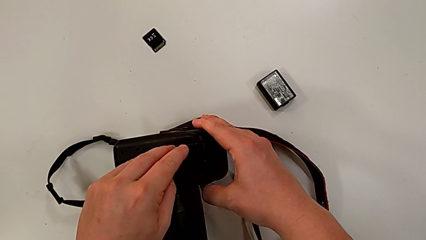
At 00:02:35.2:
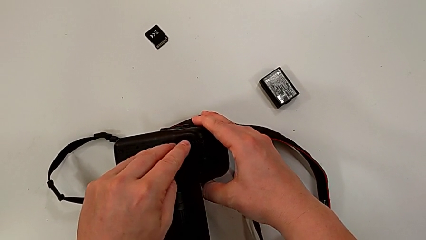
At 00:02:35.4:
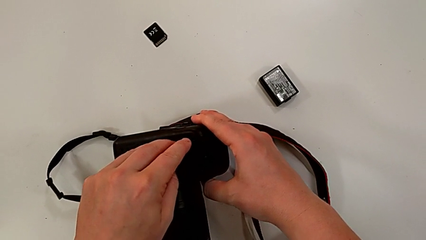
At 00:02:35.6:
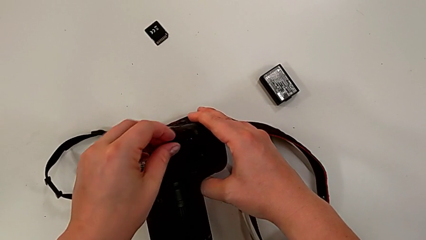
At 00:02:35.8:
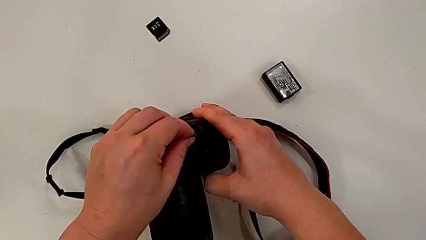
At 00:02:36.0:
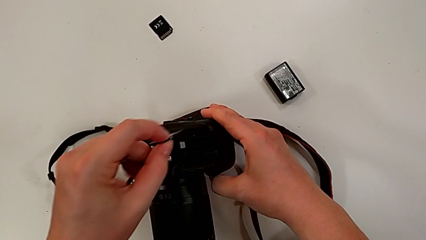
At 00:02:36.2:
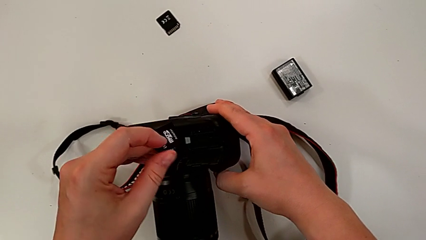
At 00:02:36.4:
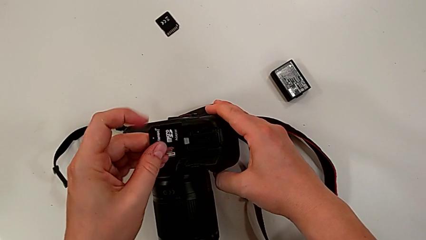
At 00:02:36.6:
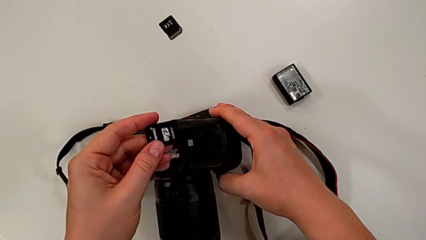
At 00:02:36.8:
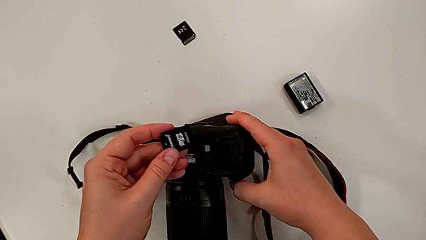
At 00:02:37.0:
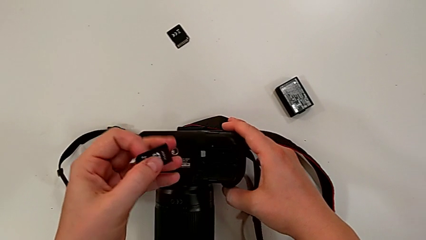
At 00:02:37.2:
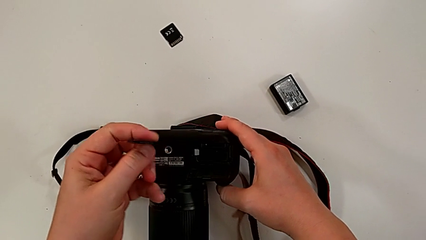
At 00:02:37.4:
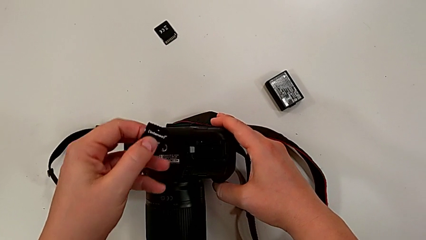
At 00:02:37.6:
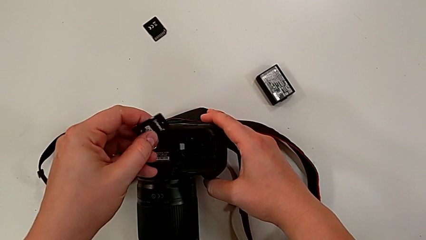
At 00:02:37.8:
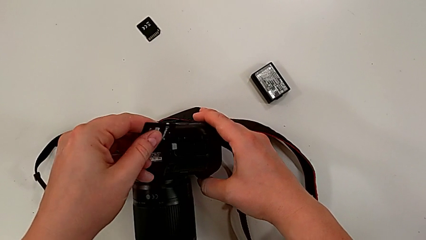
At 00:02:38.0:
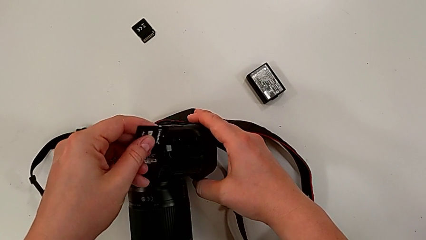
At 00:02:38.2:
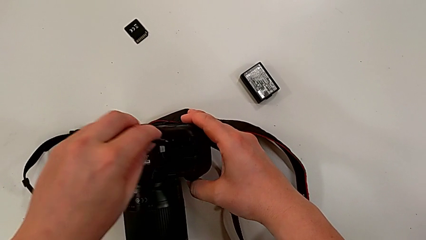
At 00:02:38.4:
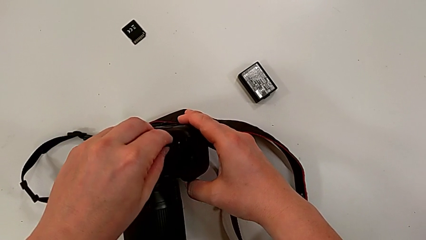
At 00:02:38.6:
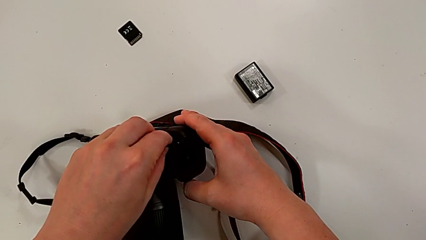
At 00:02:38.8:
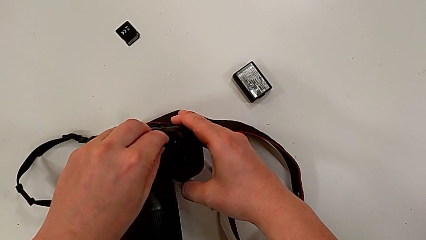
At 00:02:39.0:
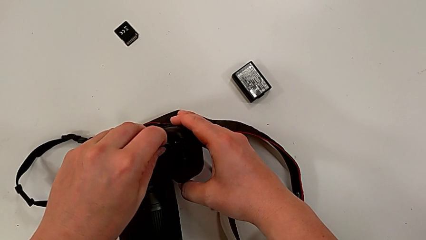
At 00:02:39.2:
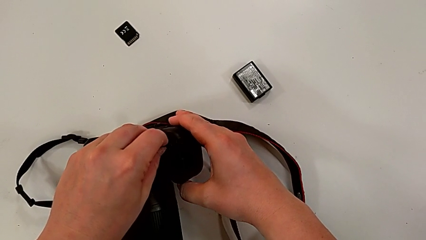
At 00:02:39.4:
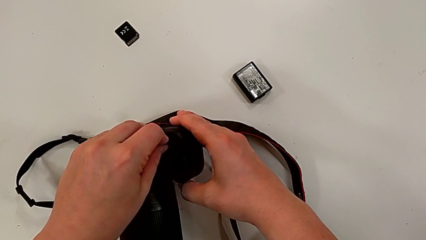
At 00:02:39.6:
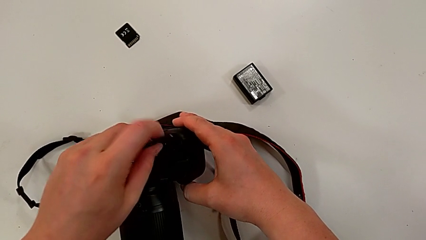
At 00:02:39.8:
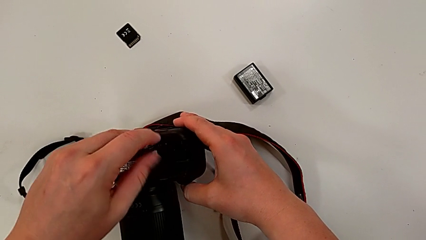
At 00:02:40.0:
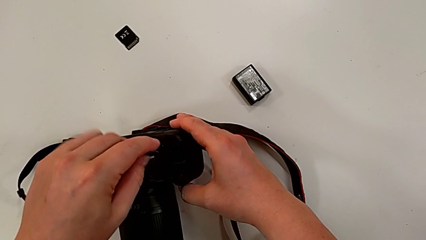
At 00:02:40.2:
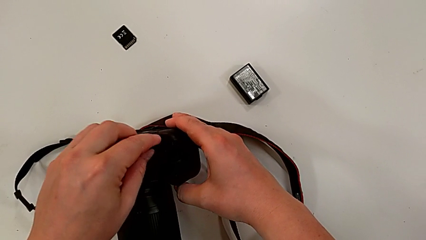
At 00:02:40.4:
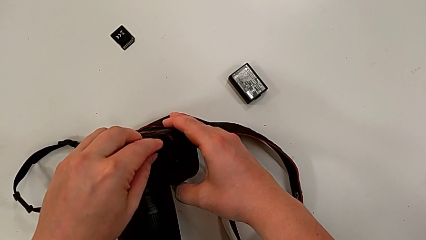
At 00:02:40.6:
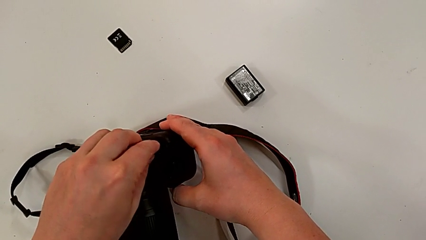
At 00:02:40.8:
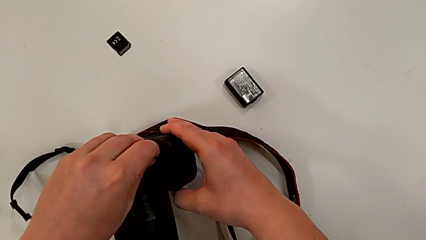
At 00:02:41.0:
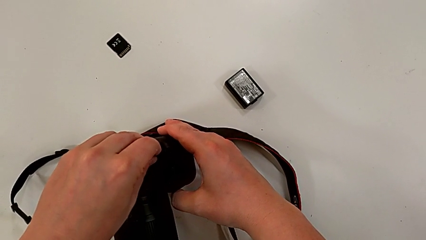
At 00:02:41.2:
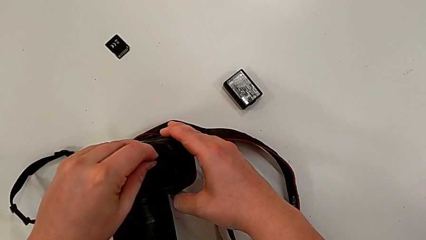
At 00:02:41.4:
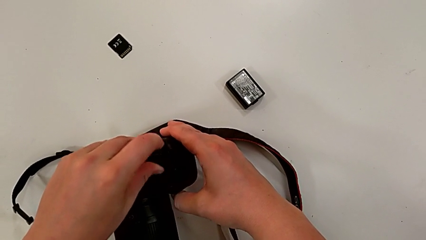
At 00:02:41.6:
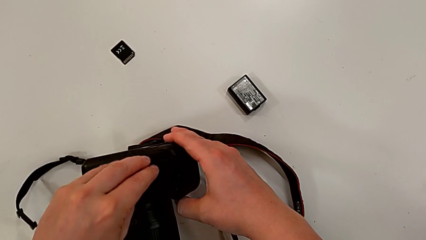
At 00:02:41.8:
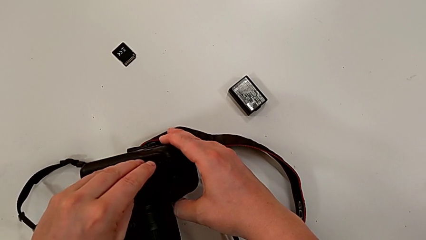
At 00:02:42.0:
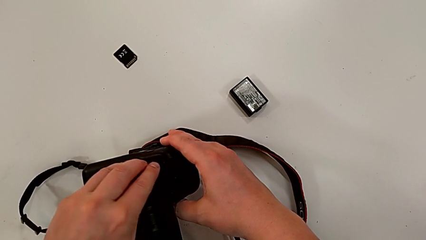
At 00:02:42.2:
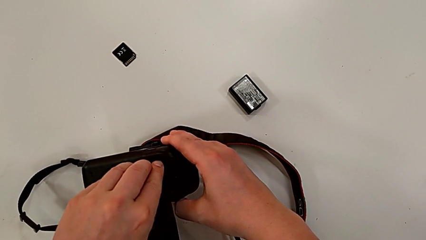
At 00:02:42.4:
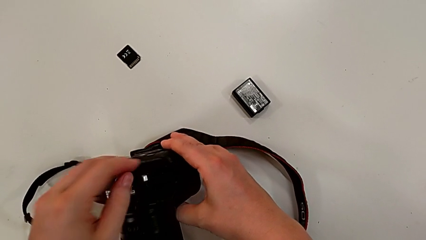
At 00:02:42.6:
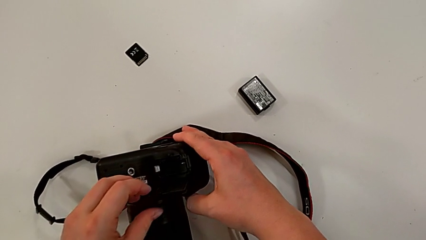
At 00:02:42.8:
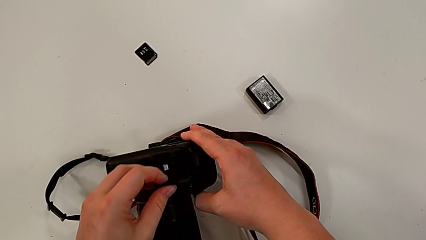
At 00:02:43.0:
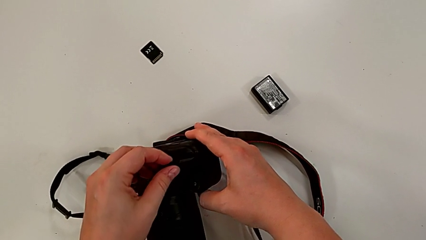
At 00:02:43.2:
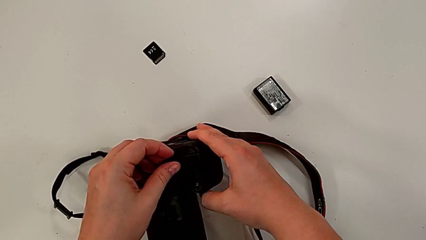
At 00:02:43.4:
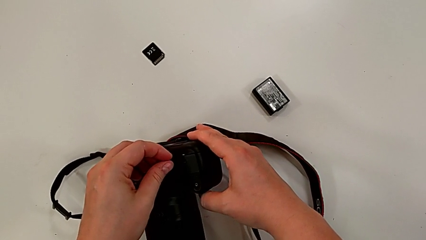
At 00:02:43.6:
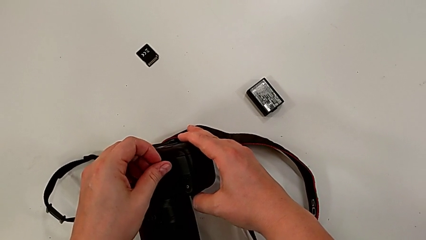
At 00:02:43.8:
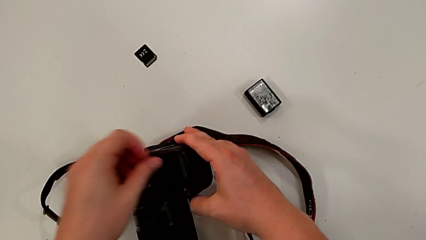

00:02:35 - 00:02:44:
The camera wearer is changing the SD card of the camera. They pull the new SD card, rotate it, wrongly insert it, flip it, insert it and close the rectangular battery door.
